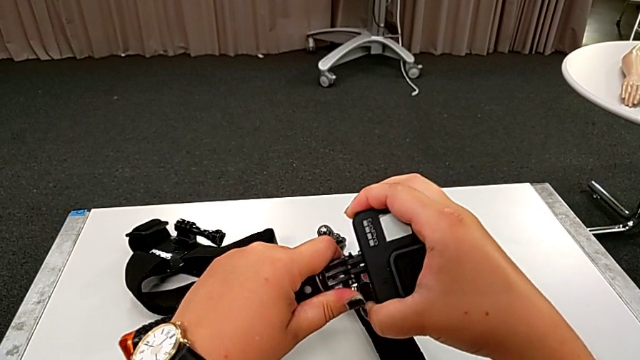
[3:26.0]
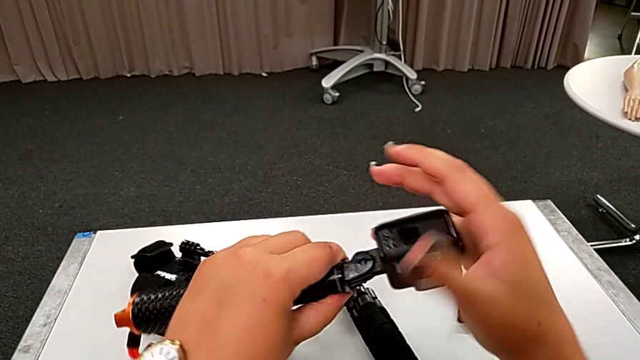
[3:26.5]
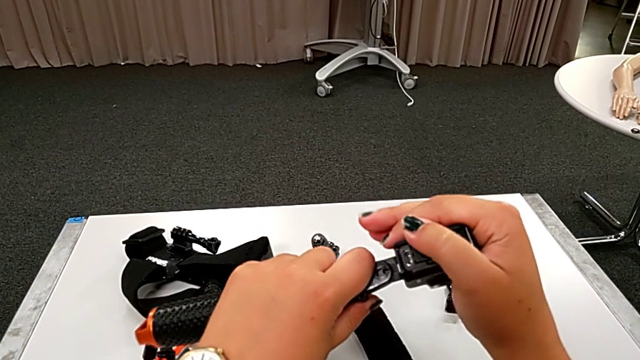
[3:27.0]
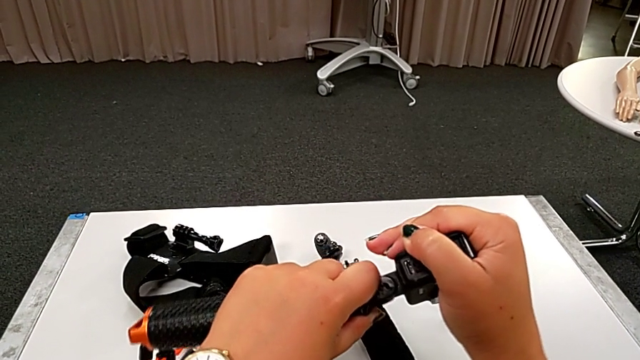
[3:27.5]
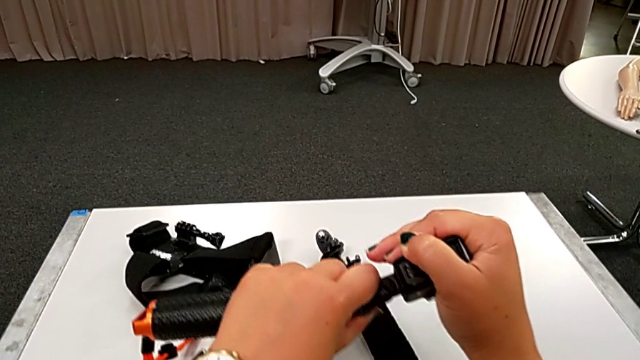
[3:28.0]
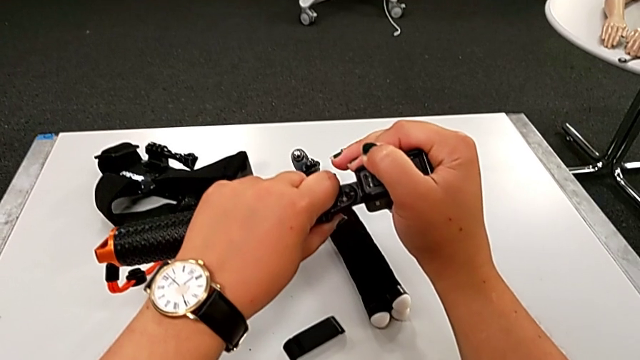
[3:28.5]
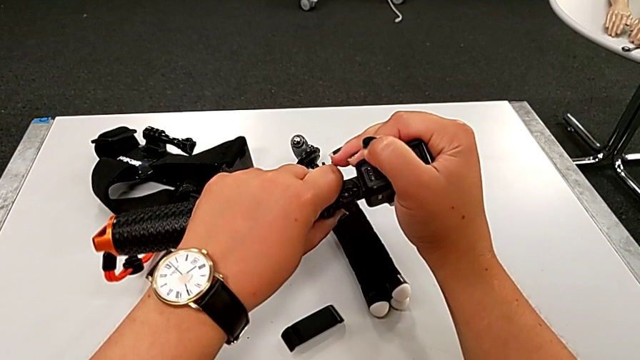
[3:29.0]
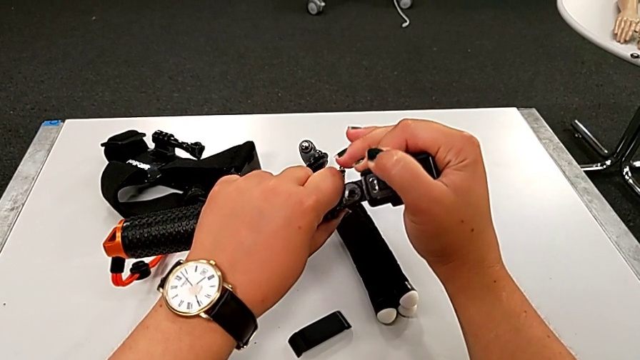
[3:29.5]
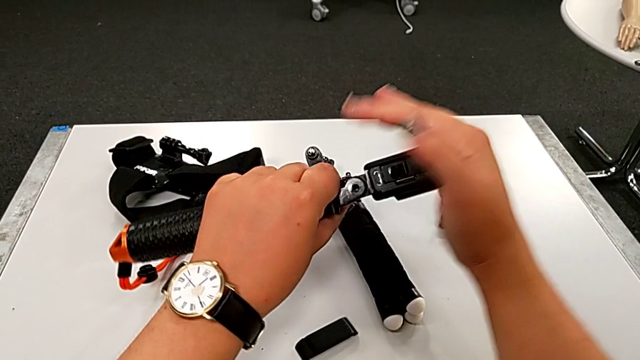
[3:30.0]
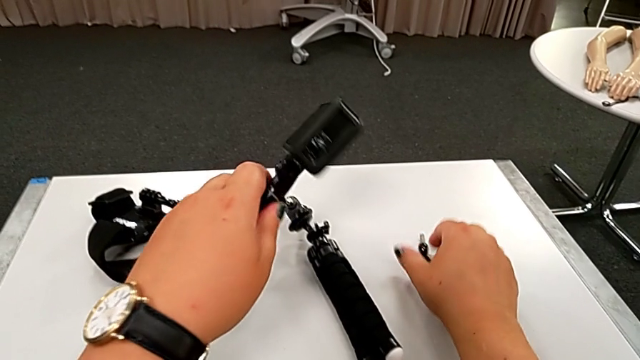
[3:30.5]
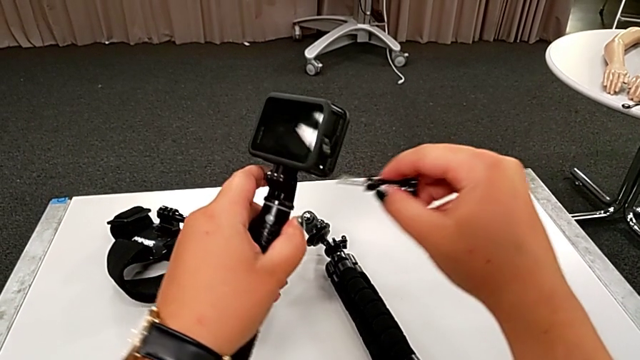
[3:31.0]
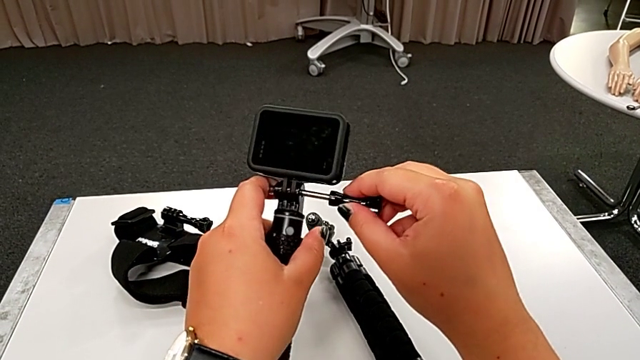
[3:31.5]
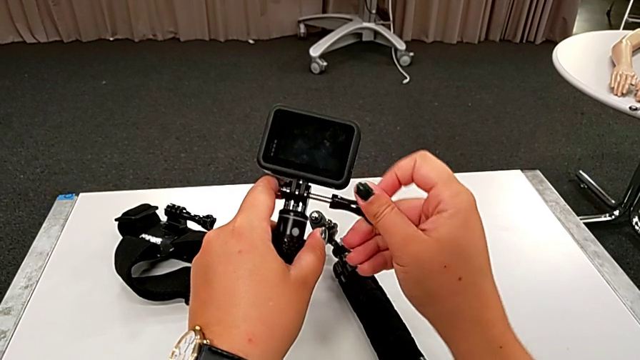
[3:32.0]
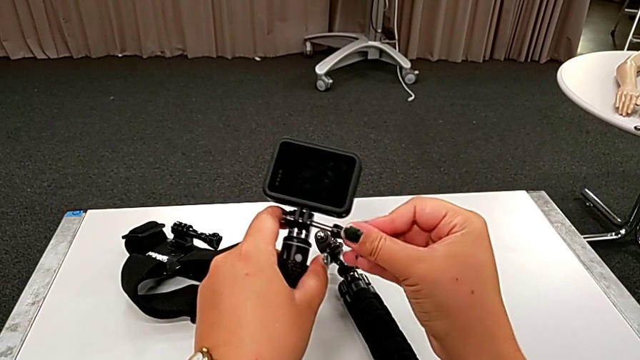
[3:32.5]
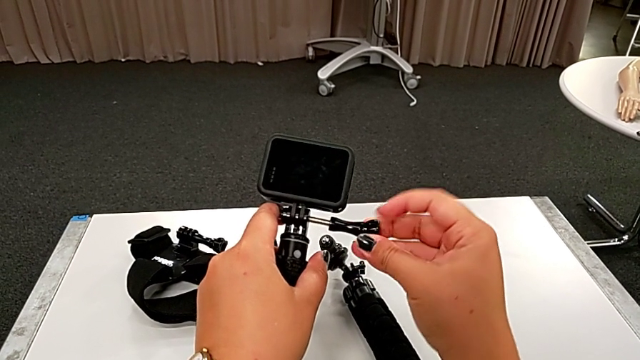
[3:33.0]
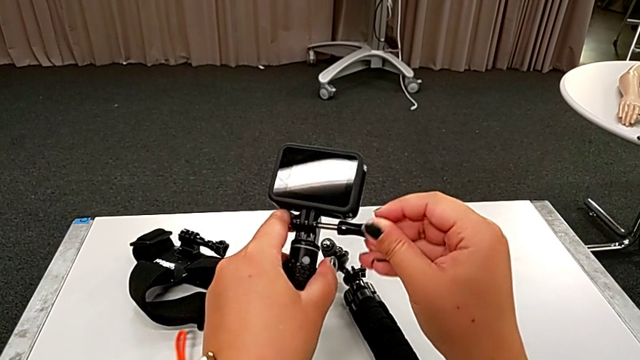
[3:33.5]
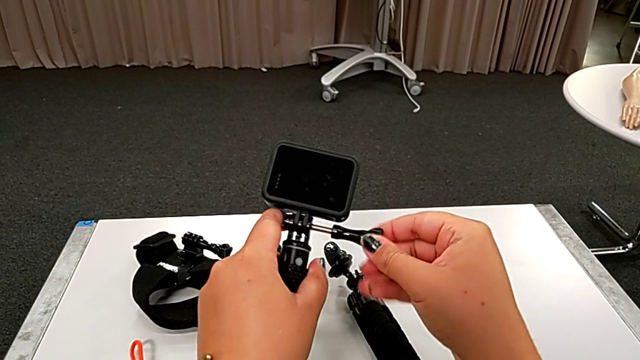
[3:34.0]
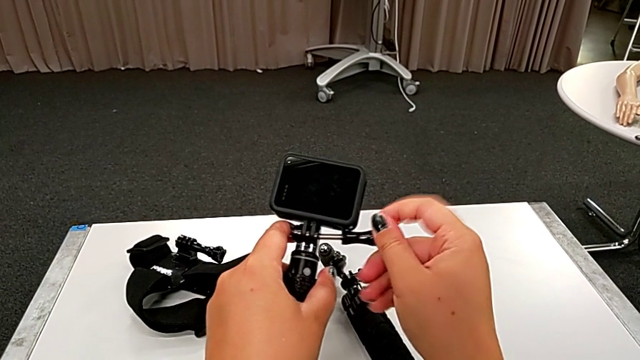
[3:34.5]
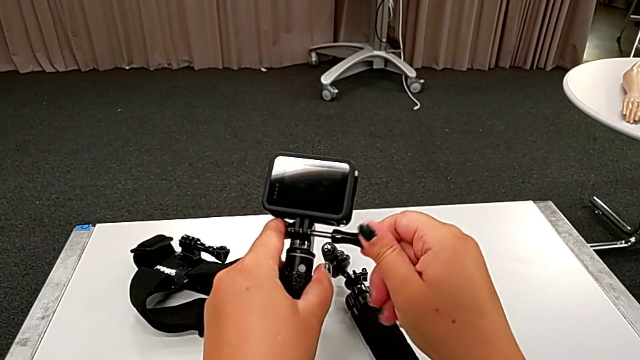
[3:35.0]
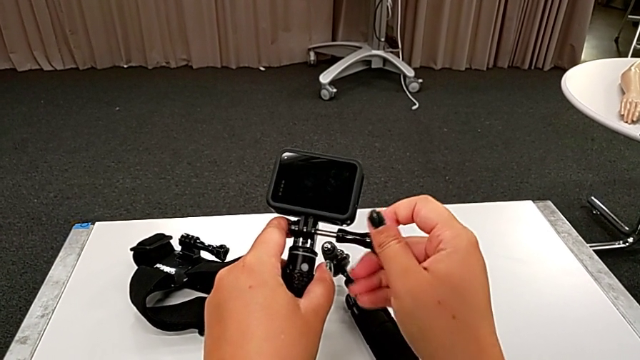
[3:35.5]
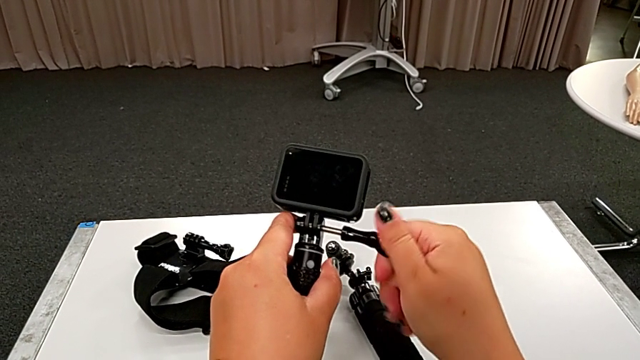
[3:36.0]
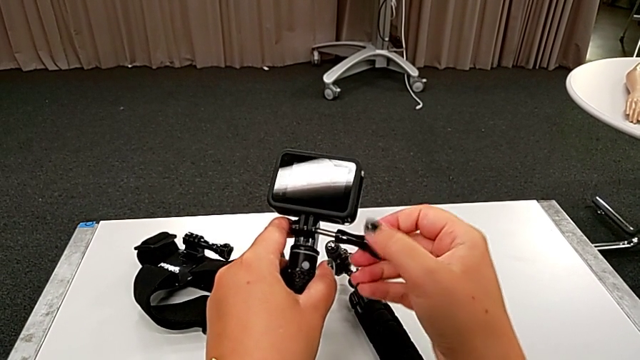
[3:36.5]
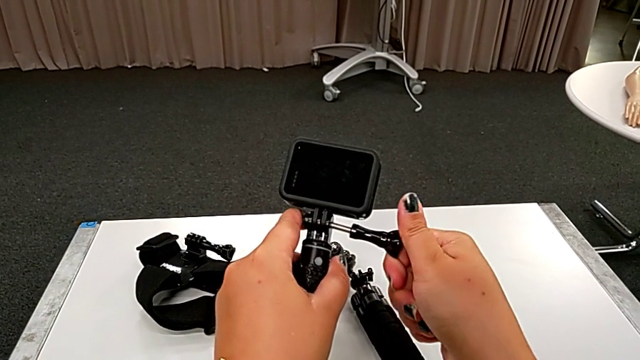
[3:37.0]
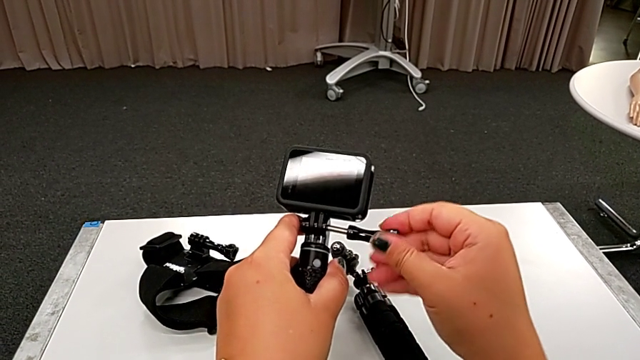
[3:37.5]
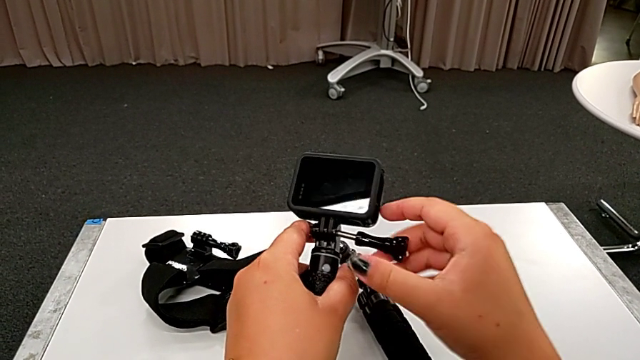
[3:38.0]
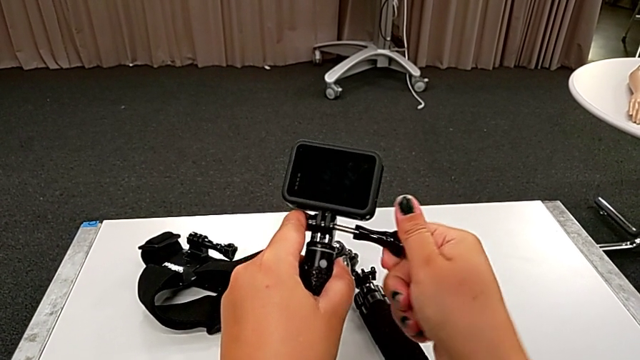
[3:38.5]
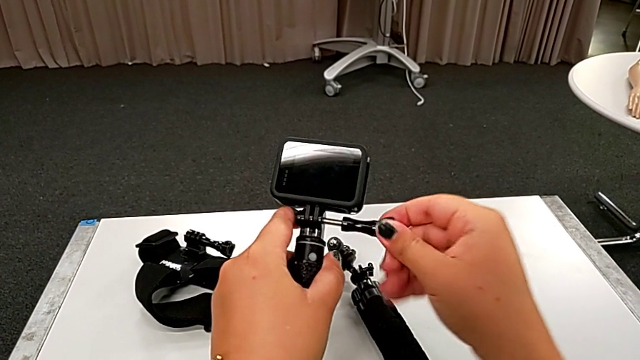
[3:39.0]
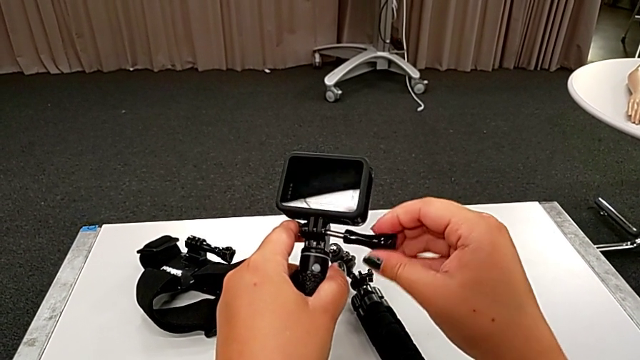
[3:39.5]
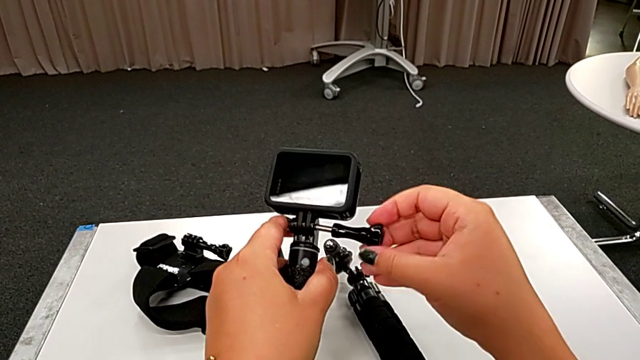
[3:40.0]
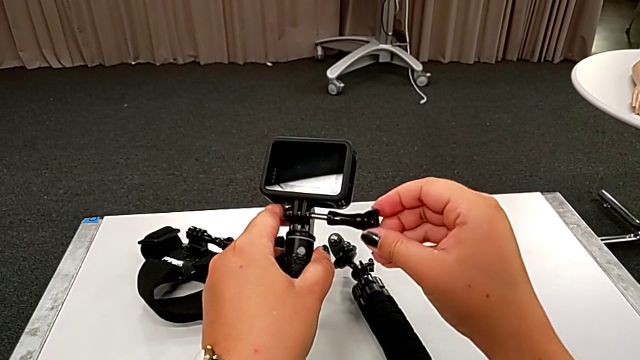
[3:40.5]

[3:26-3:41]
The camera wearer is assembling the GoPro to the handheld grip. They align the black GoPro and screw it.

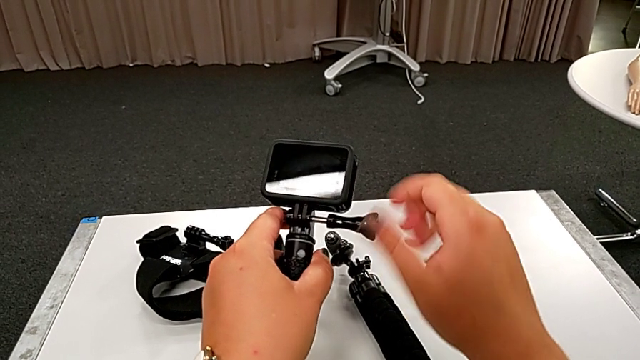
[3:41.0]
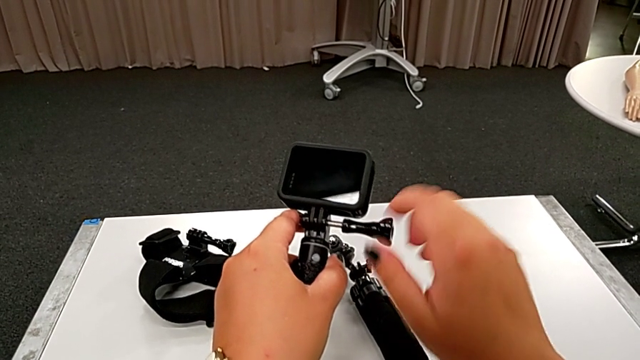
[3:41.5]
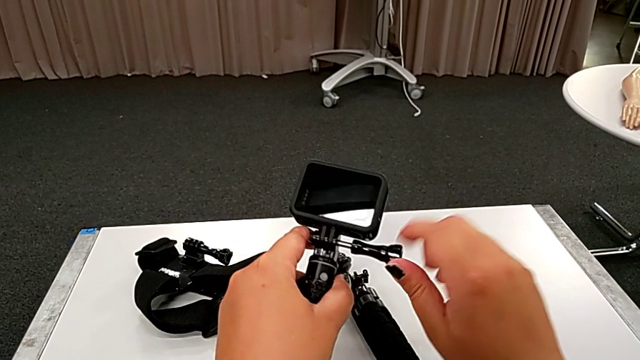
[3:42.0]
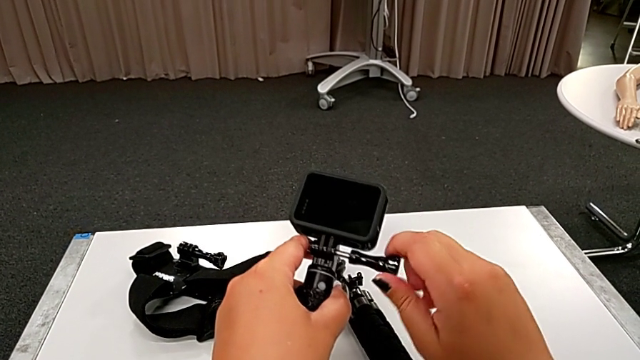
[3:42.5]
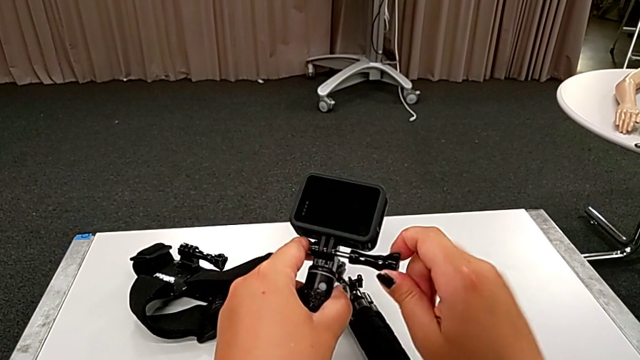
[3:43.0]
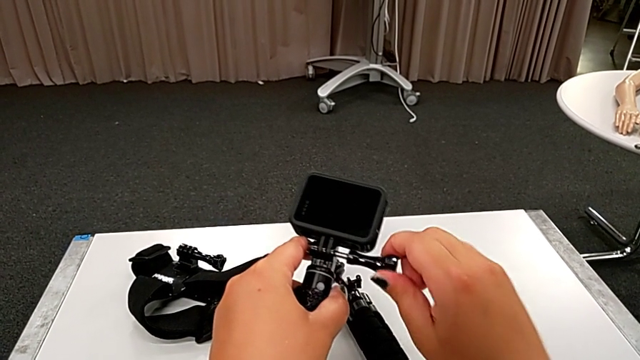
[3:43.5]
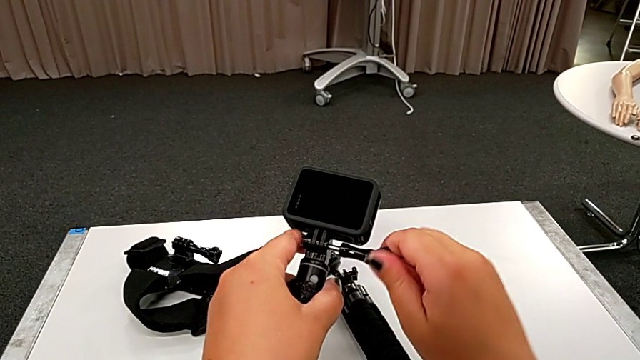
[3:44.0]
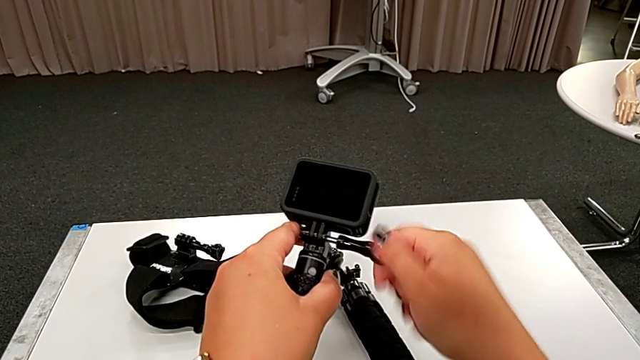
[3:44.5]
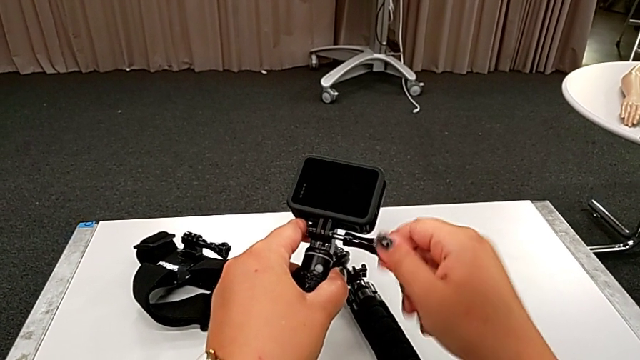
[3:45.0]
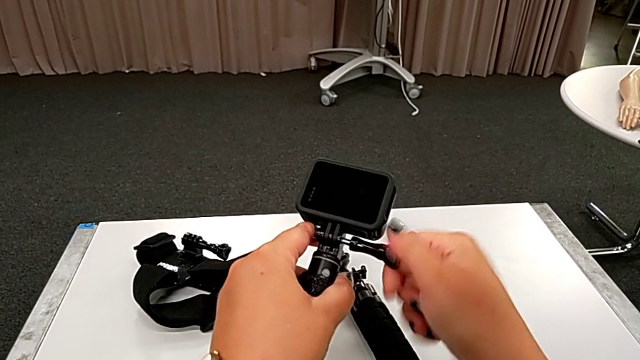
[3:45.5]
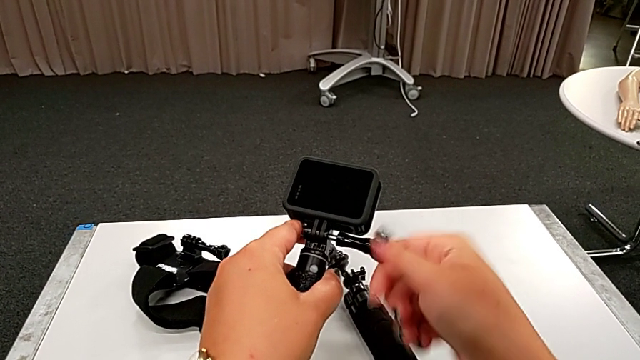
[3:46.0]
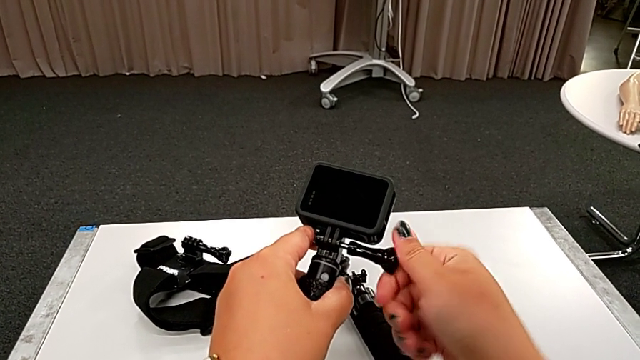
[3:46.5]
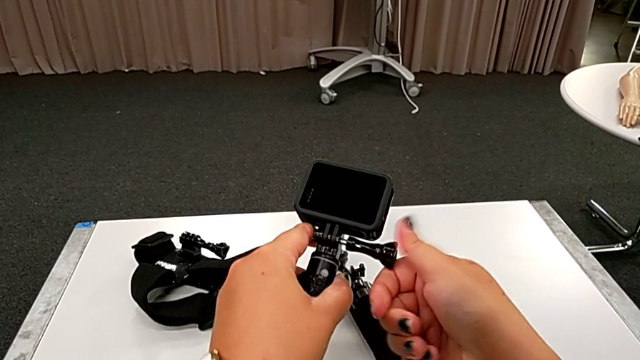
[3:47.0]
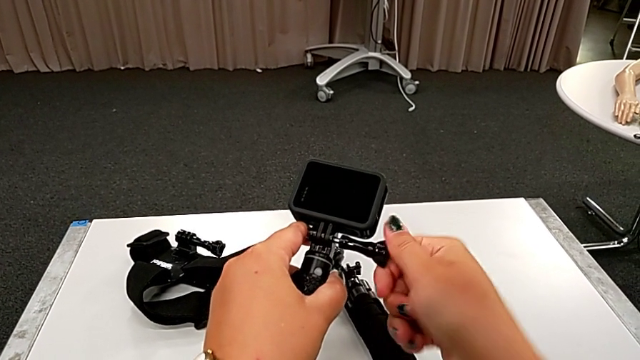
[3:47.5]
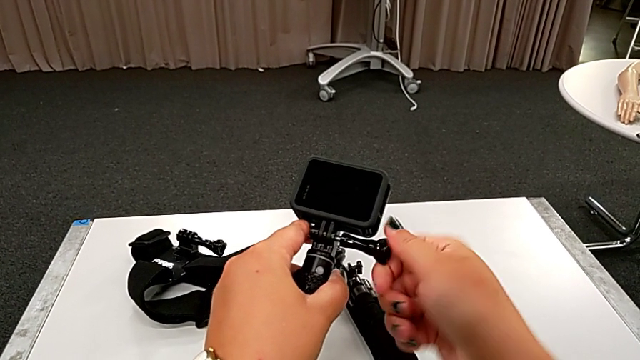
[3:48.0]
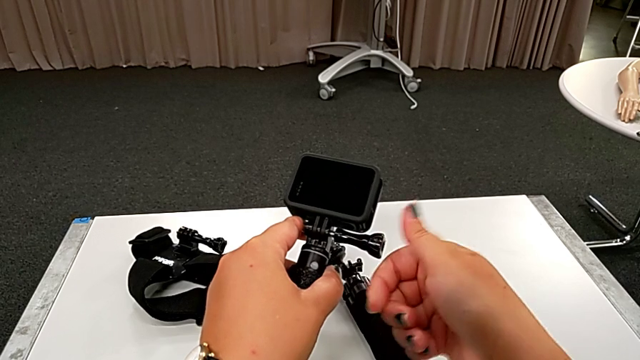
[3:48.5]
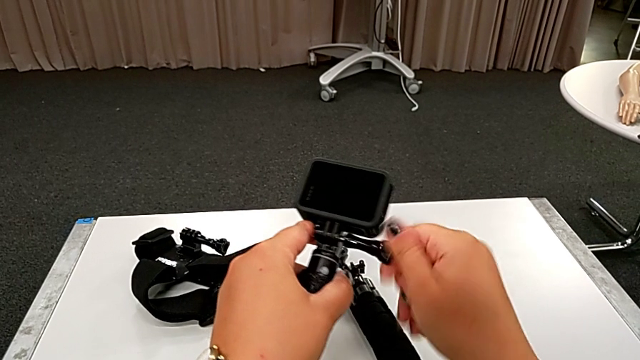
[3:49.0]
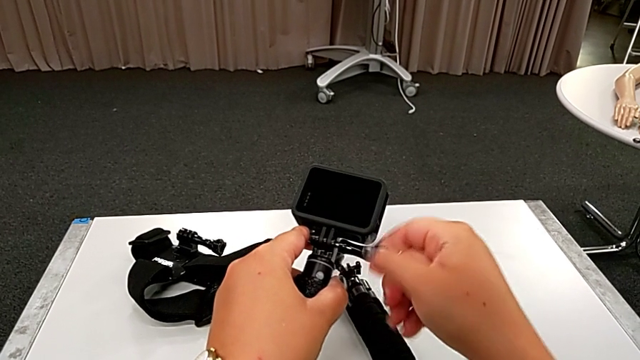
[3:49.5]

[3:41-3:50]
The camera wearer is assembling the GoPro to the handheld grip. They begin to assemble the black GoPro.
